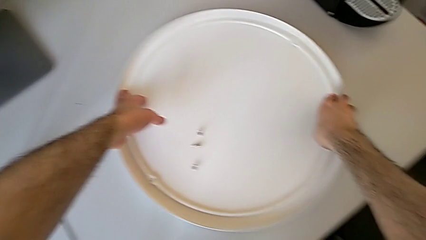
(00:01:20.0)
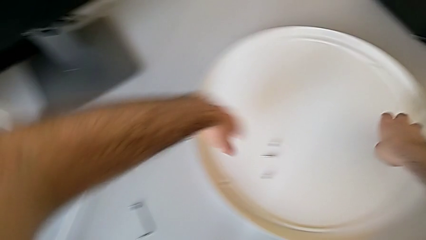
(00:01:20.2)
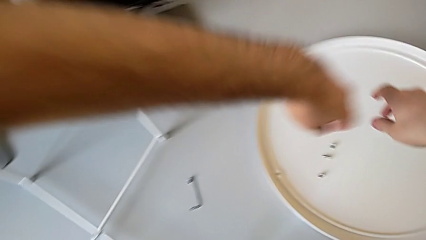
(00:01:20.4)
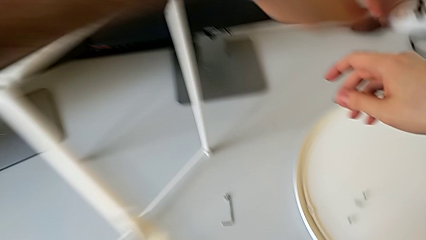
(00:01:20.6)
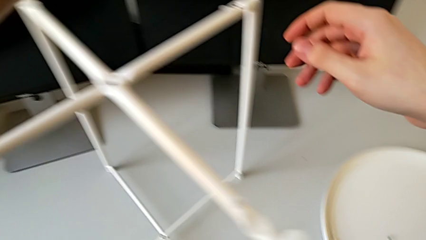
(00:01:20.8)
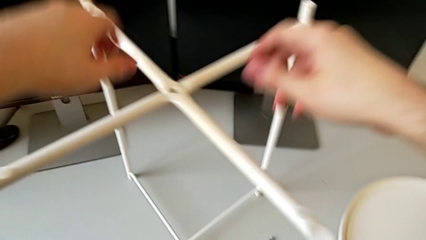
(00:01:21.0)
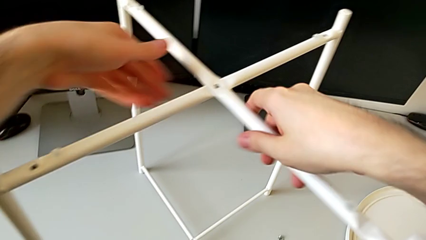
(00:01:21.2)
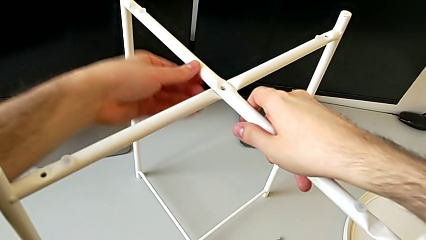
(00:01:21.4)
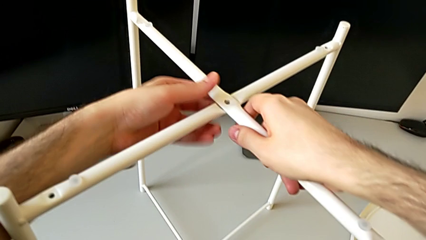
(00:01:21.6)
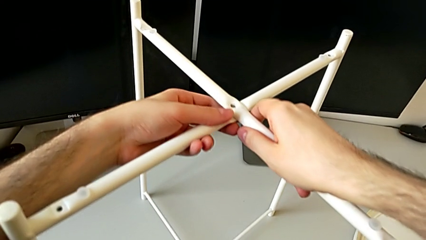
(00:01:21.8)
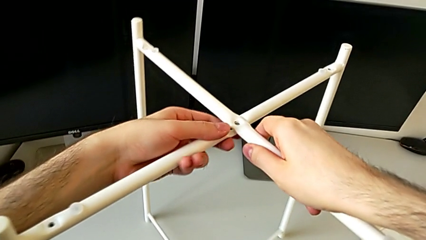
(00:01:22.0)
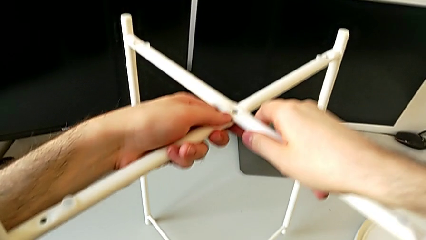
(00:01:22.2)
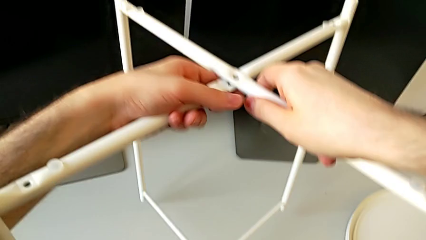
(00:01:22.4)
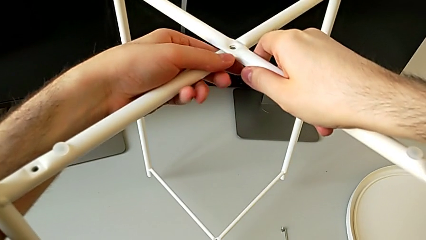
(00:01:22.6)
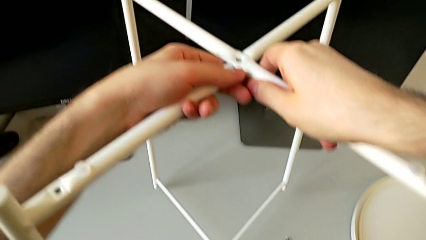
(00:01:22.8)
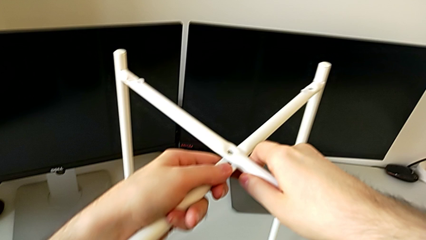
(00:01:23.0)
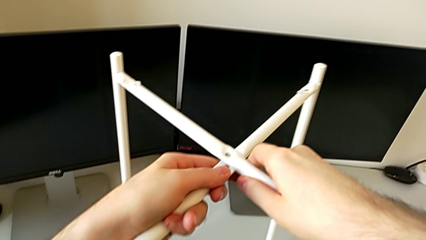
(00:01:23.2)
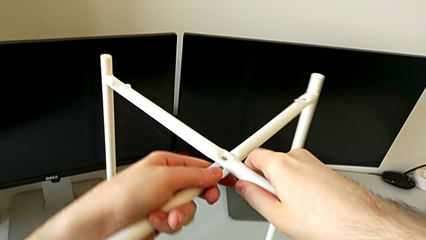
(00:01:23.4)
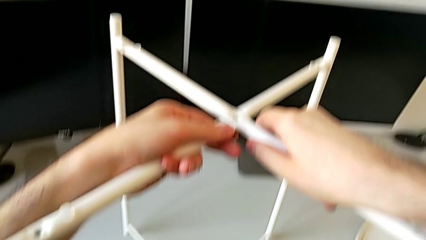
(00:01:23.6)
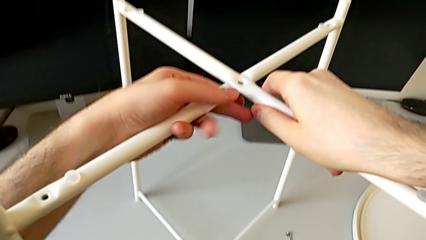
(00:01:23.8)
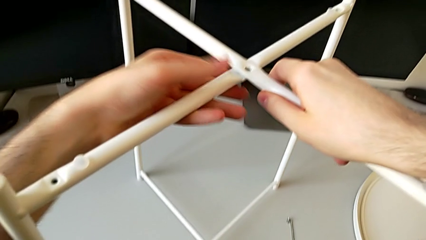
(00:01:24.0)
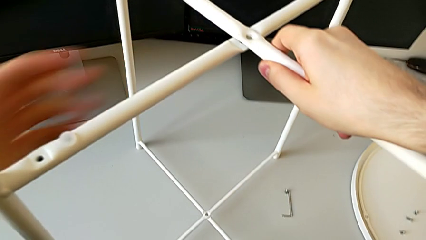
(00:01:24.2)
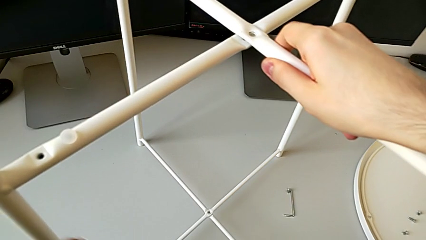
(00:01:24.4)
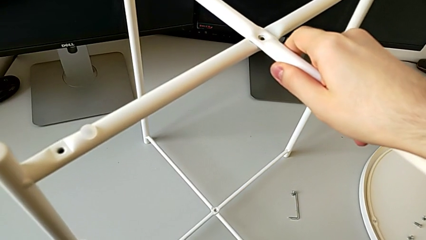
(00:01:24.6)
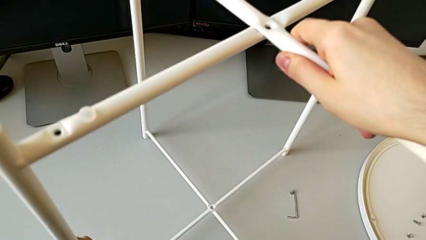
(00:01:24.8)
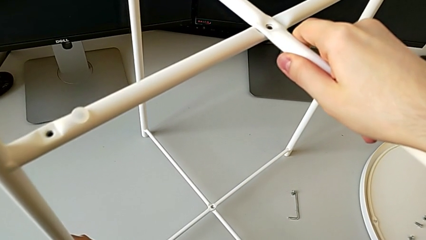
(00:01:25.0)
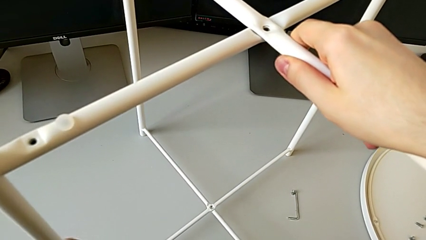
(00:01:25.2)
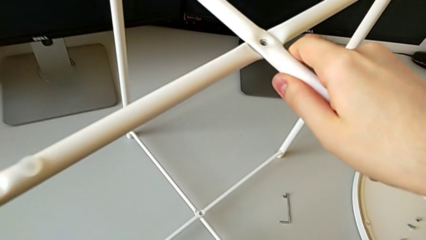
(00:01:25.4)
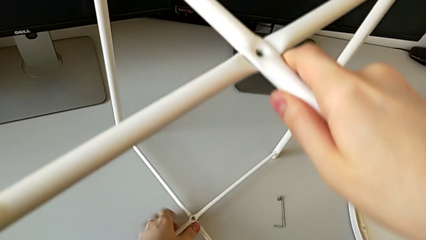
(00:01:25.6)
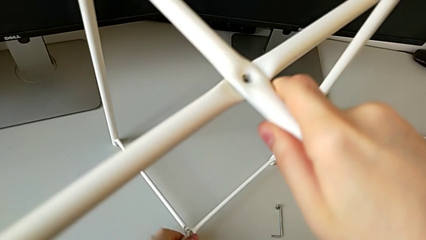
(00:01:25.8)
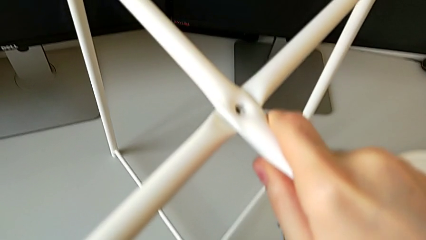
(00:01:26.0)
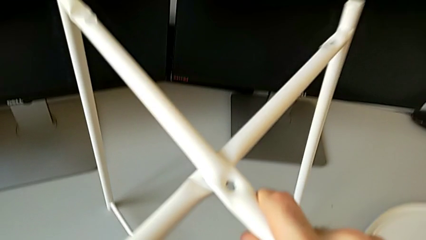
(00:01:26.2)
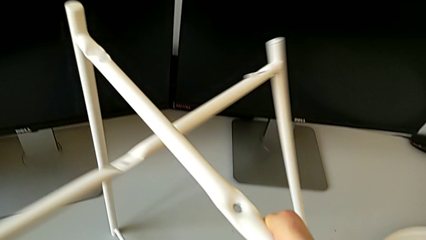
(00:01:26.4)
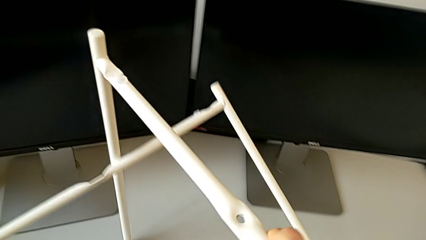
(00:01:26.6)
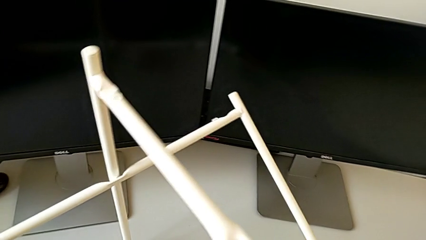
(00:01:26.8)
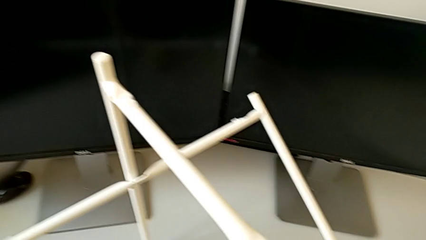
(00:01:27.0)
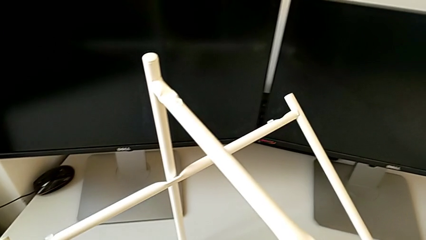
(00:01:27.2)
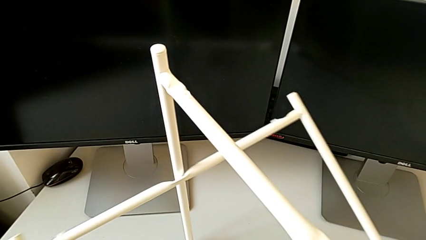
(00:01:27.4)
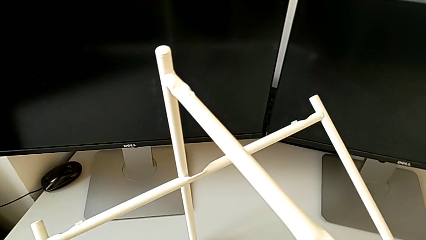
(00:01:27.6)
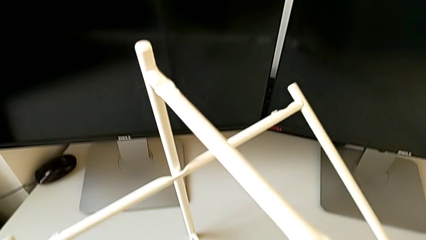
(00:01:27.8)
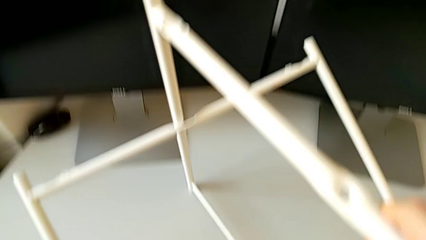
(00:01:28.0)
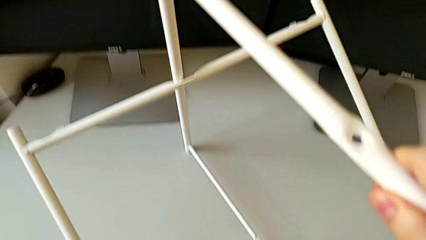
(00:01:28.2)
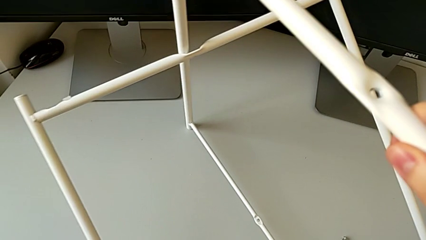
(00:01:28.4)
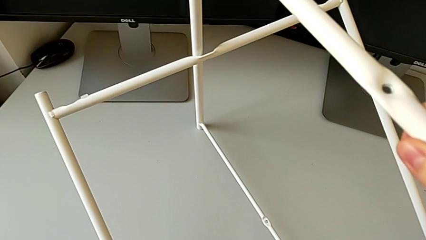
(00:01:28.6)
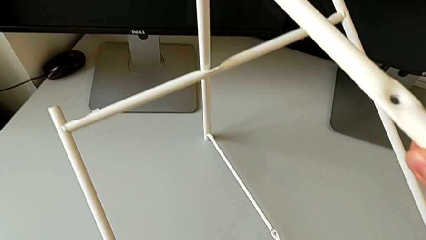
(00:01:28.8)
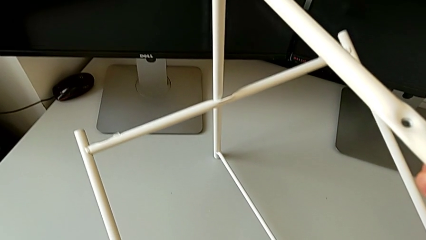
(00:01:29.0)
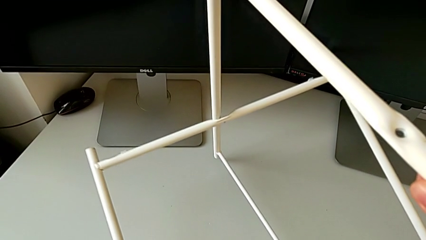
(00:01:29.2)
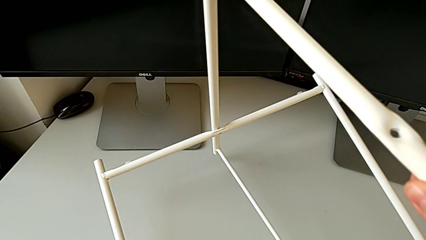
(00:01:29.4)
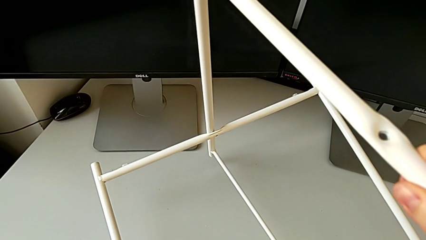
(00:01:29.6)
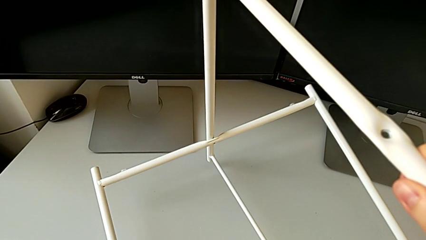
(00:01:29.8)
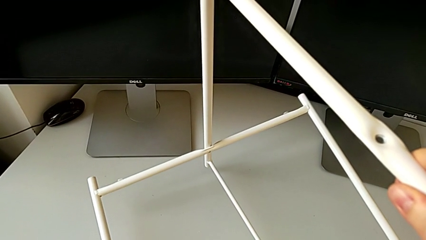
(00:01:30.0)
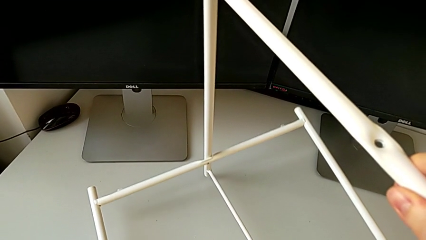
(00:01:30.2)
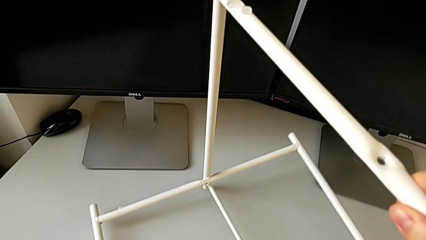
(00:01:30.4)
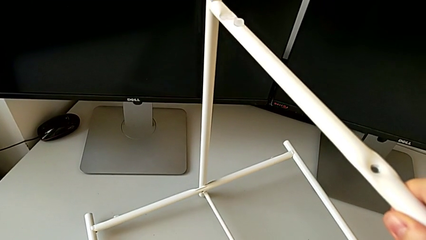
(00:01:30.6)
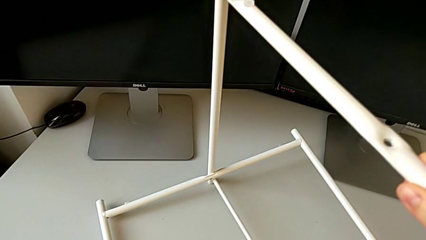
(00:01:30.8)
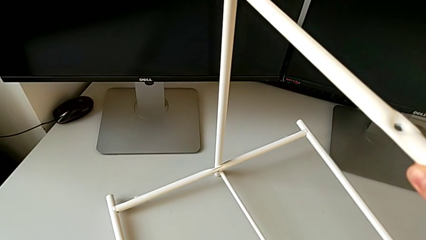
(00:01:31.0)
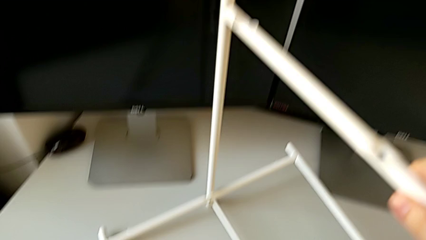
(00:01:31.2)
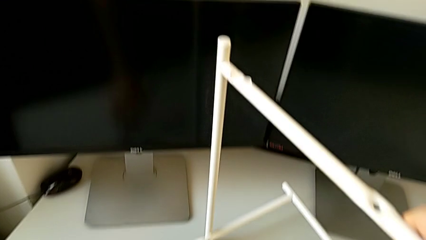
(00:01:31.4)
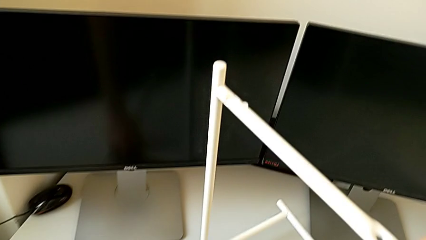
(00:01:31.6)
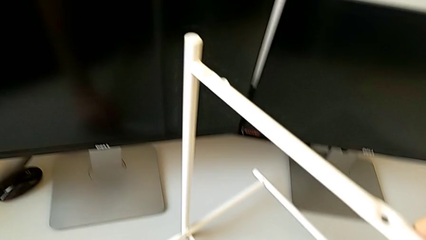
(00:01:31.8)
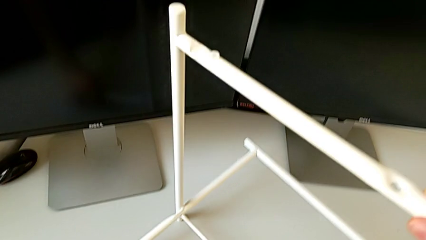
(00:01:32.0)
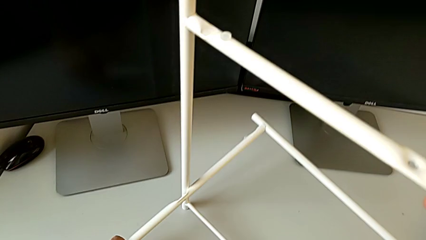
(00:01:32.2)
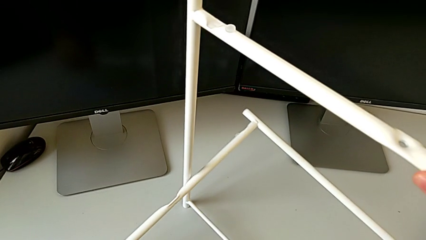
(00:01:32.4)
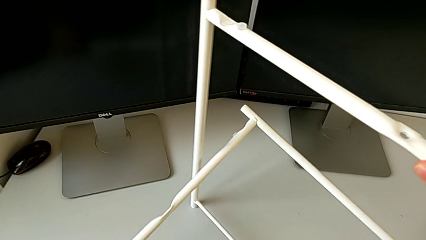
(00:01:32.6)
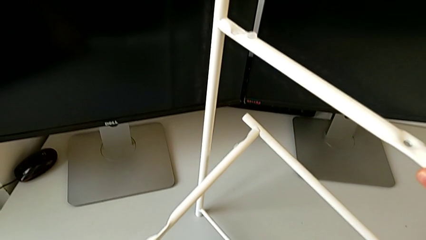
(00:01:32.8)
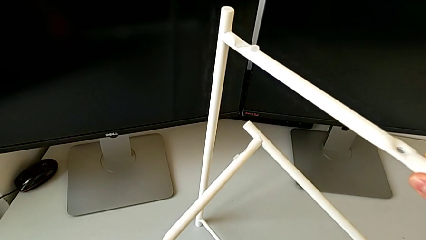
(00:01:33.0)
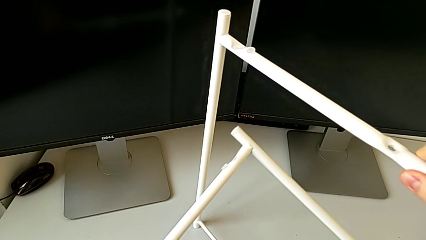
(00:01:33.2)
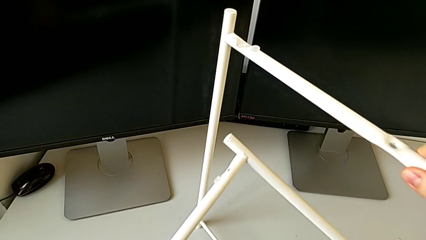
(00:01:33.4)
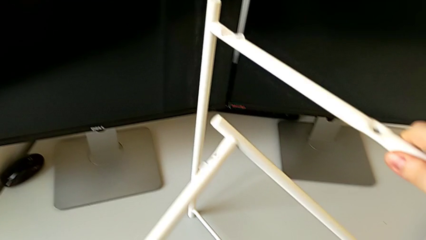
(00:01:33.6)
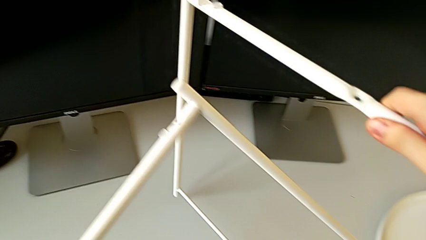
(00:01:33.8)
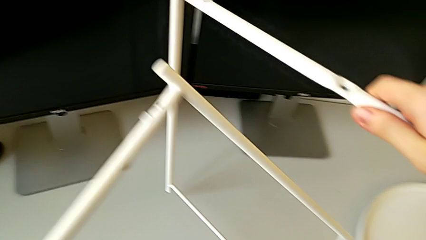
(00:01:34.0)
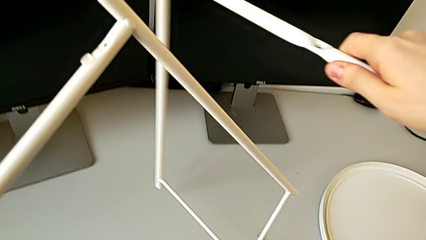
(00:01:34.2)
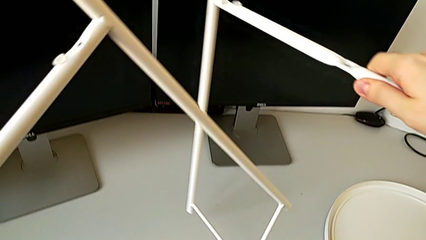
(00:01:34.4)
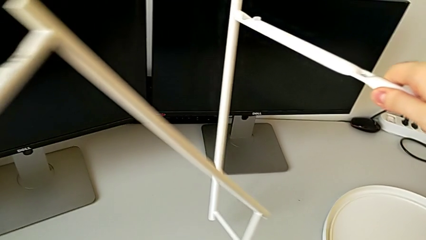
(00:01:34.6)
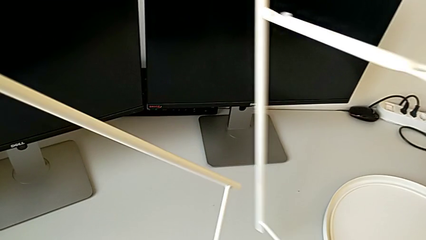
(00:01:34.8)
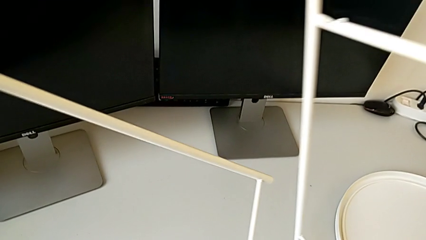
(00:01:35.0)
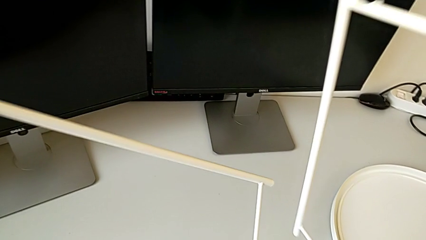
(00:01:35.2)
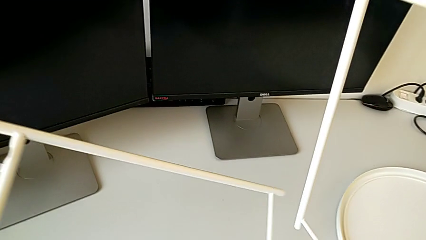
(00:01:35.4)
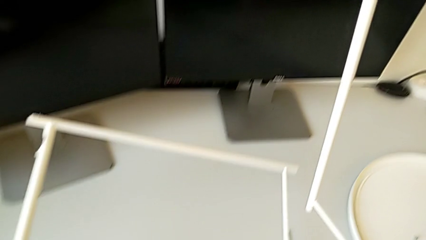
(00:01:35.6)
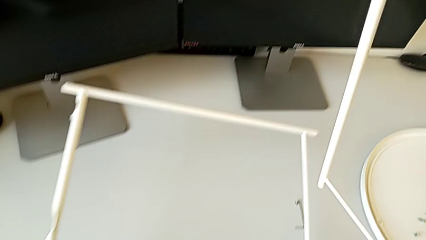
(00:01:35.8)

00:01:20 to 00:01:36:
The camera wearer is disassembling the legs. They grab the leg, lift it, place it, disassemble it and begin to place the leg.
